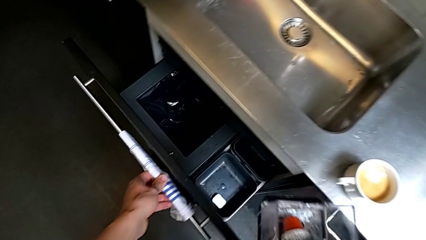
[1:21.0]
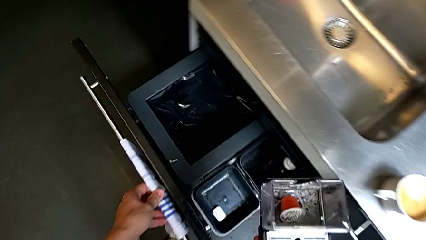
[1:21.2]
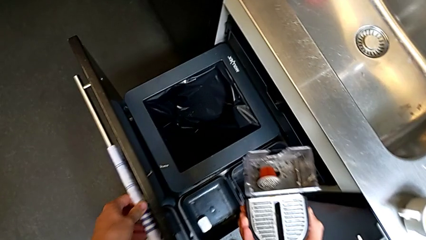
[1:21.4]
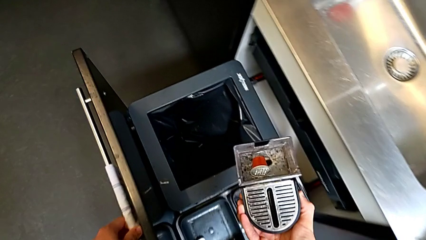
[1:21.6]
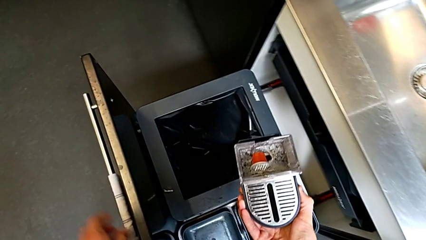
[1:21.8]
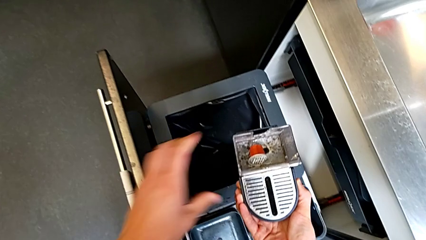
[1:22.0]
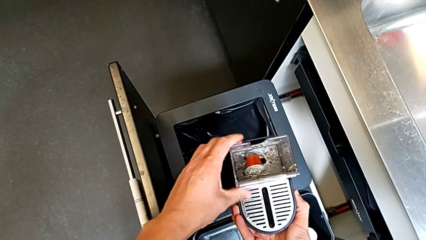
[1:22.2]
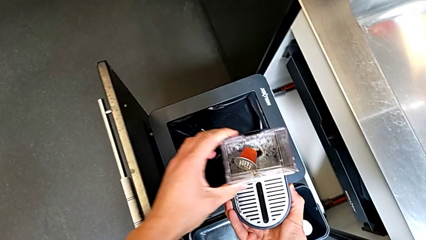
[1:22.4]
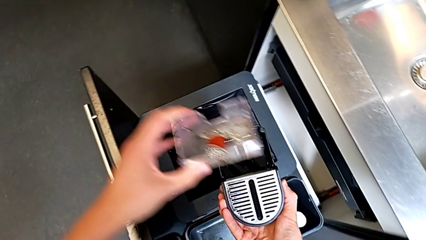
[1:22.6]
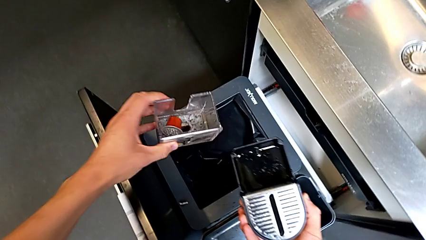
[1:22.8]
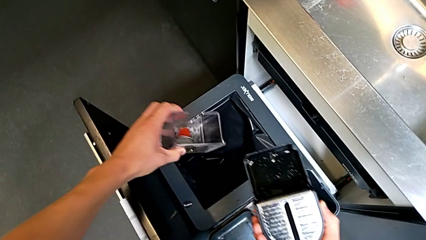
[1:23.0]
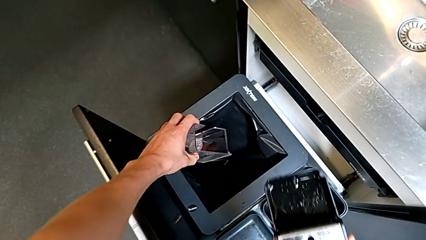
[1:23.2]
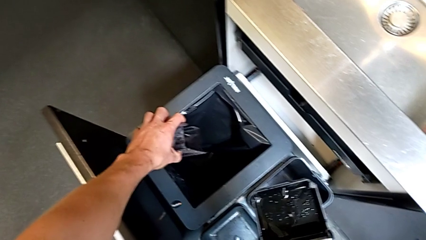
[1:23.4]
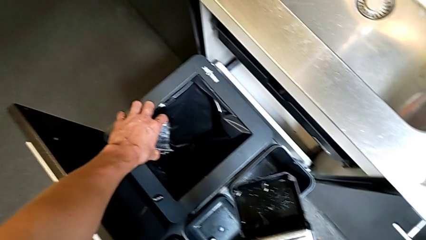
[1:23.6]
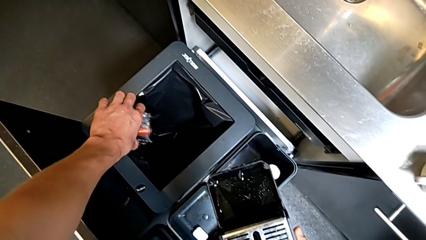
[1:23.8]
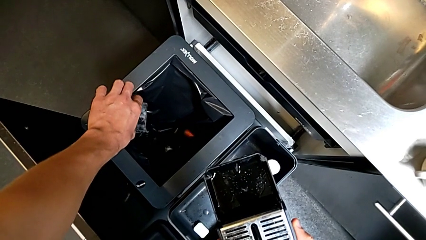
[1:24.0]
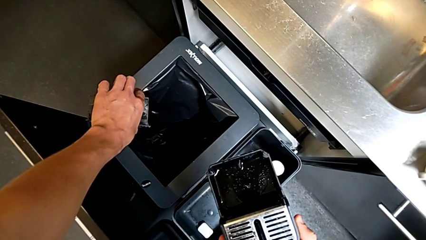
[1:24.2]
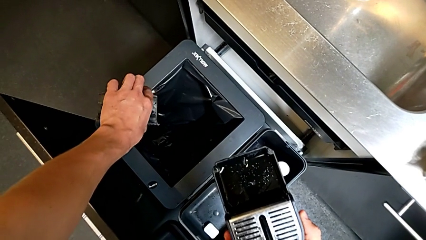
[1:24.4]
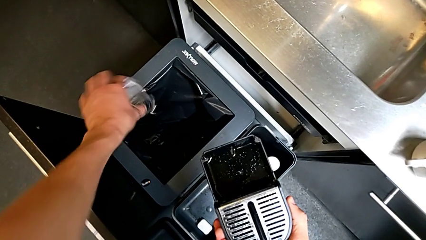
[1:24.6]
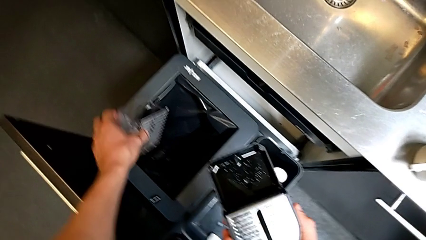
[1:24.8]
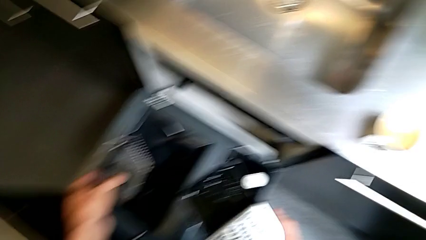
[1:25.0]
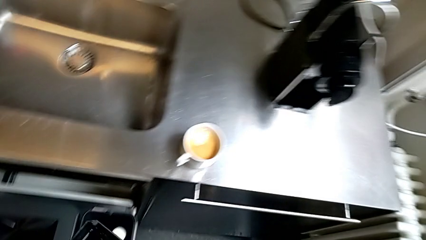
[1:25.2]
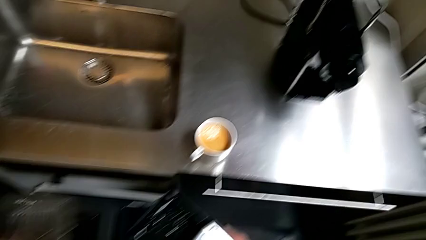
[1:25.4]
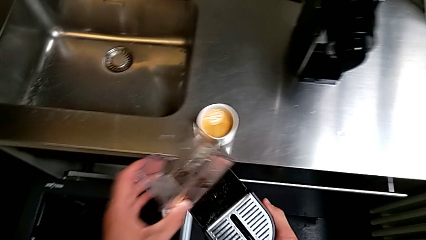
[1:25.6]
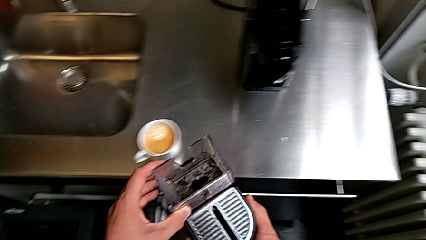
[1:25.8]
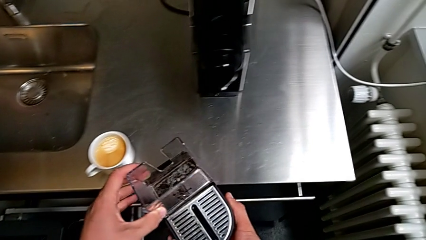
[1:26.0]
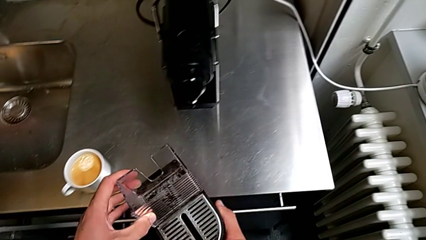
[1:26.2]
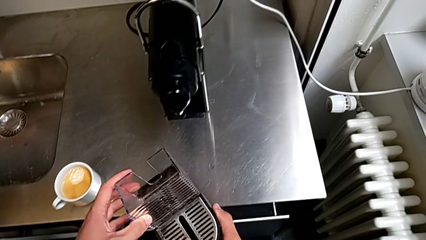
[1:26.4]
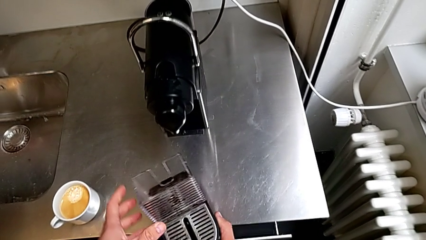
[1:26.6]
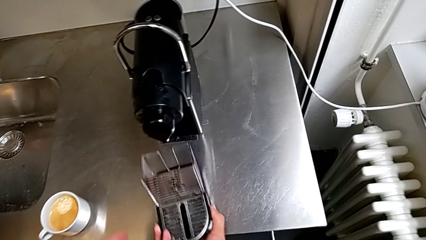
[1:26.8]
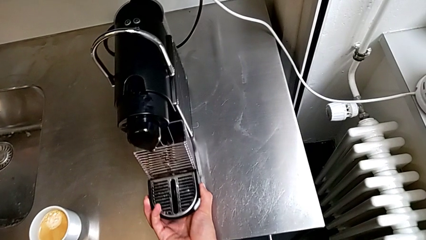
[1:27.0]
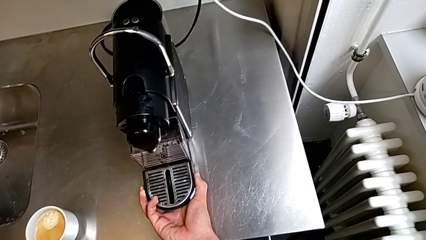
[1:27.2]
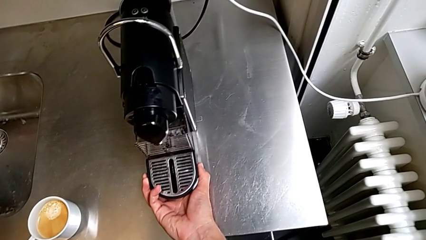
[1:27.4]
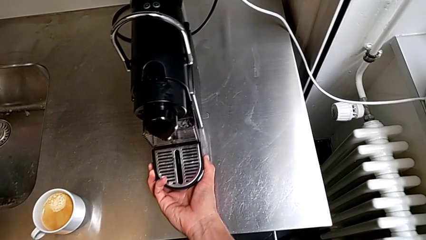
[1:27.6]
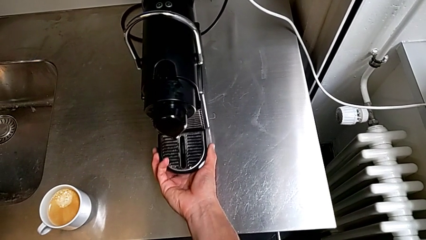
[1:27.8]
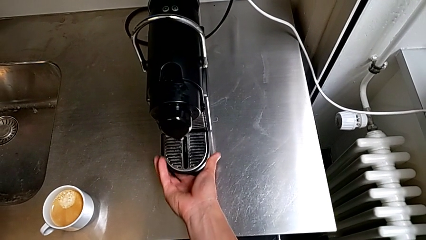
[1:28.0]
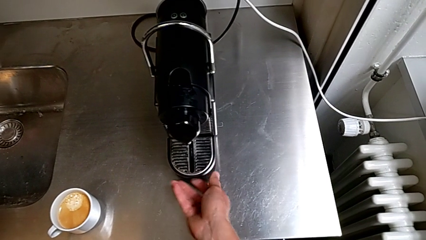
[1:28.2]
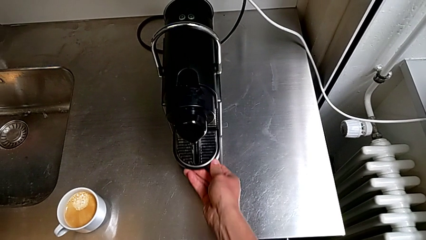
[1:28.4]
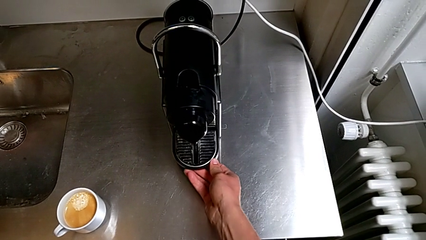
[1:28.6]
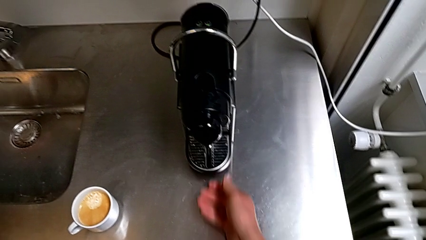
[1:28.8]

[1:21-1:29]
The camera wearer is emptying the capsule container. They empty the transparent capsule container with the left hand, assemble the black drip tray with the left hand and insert it with the right hand.

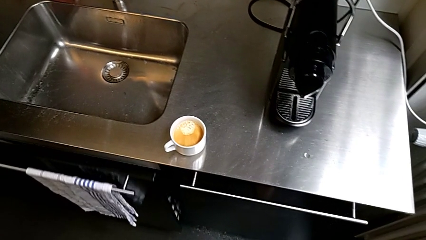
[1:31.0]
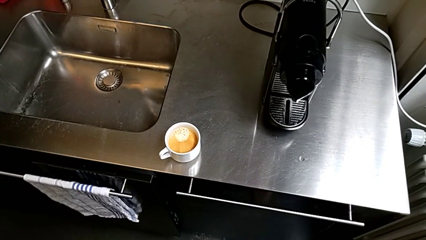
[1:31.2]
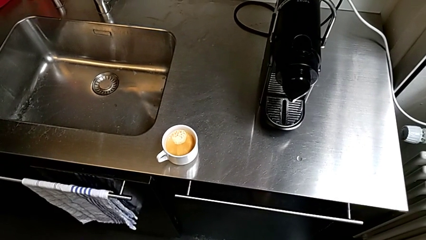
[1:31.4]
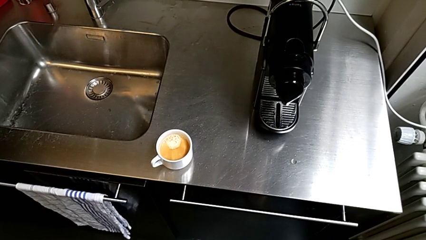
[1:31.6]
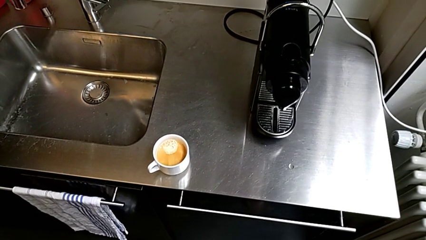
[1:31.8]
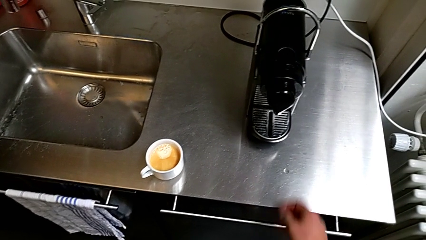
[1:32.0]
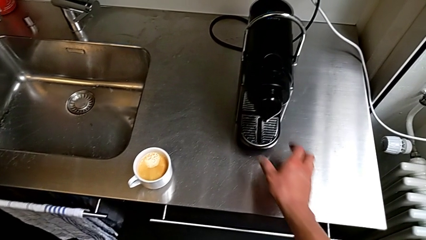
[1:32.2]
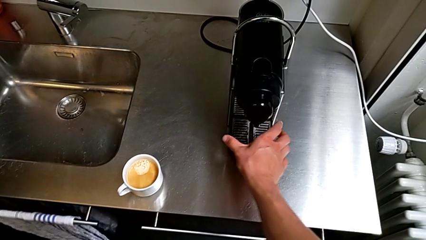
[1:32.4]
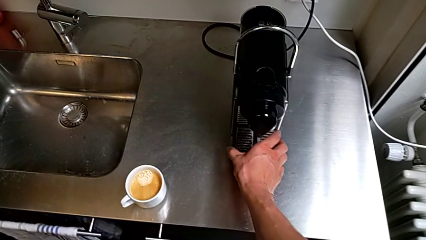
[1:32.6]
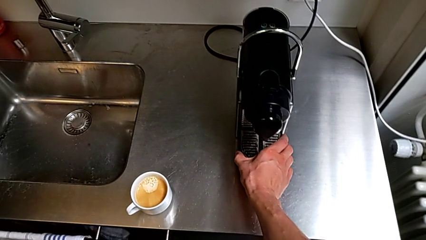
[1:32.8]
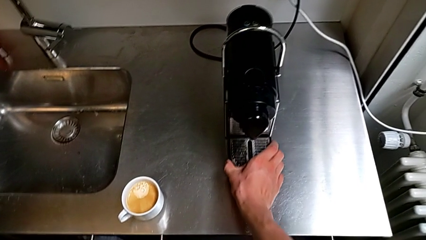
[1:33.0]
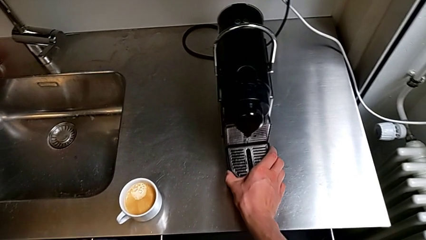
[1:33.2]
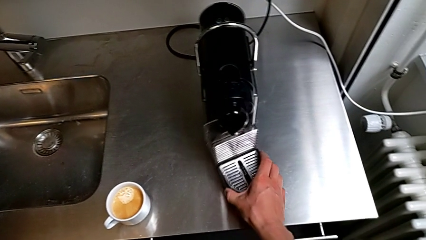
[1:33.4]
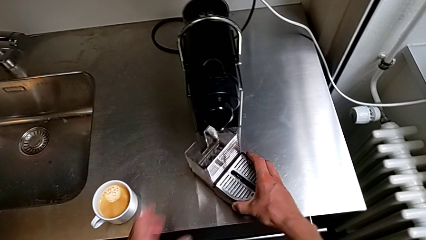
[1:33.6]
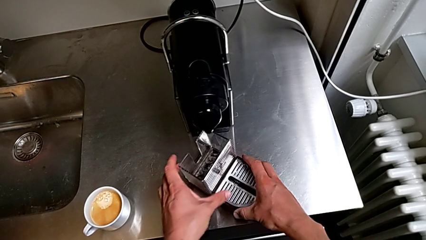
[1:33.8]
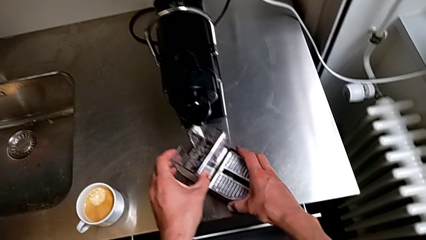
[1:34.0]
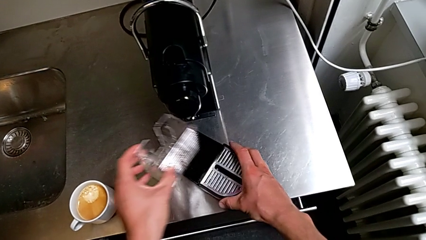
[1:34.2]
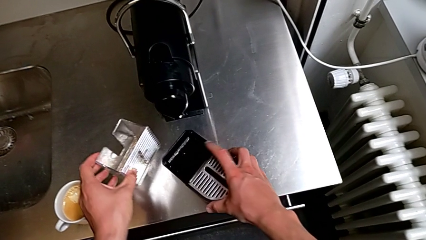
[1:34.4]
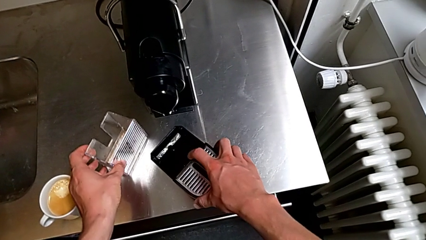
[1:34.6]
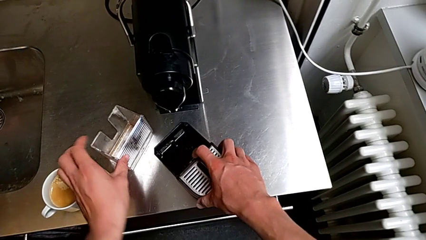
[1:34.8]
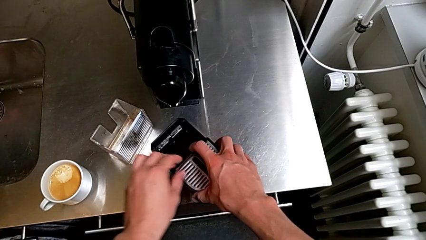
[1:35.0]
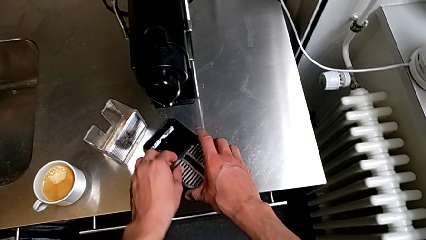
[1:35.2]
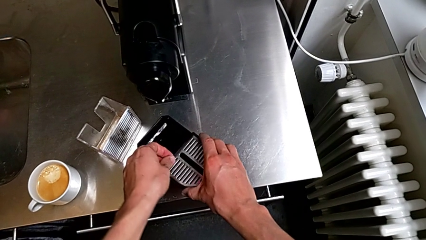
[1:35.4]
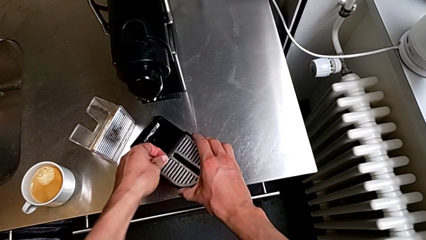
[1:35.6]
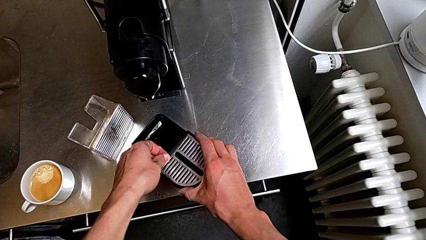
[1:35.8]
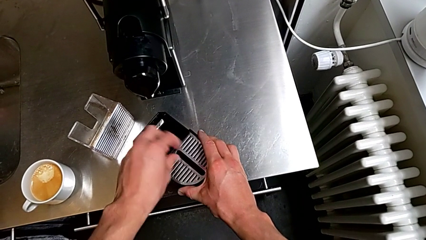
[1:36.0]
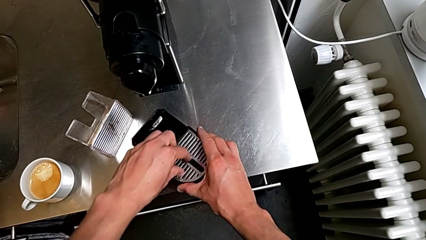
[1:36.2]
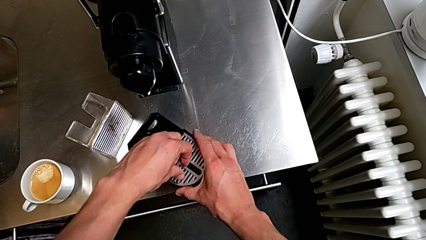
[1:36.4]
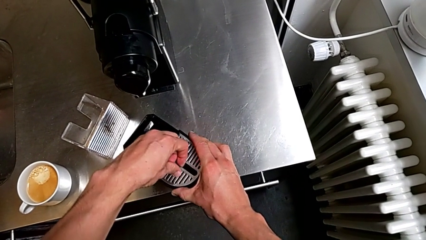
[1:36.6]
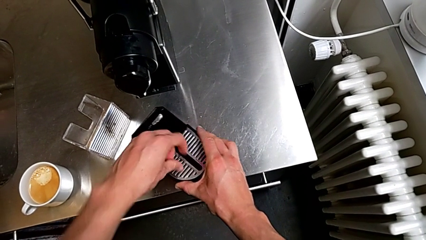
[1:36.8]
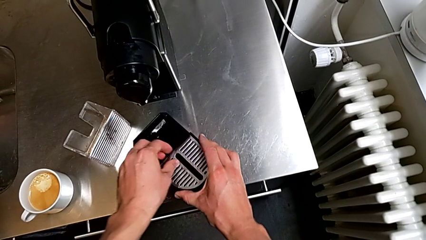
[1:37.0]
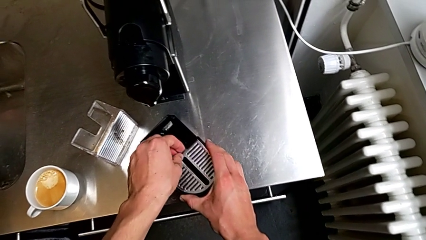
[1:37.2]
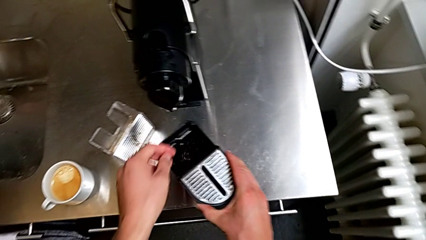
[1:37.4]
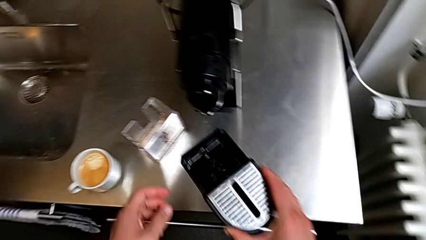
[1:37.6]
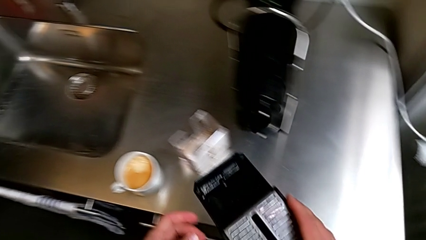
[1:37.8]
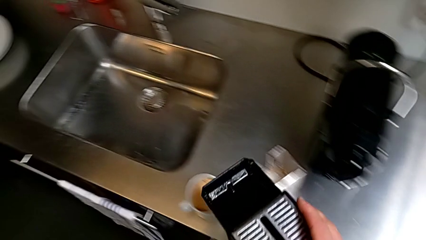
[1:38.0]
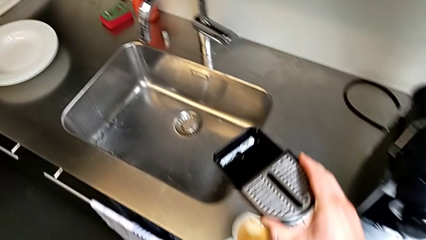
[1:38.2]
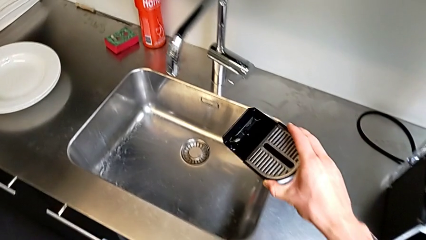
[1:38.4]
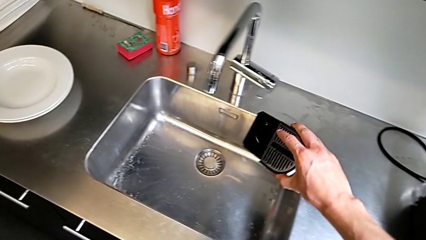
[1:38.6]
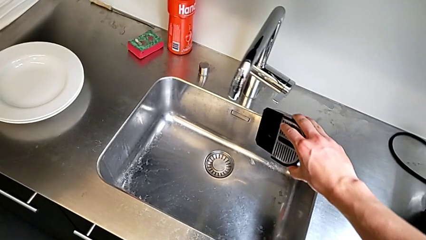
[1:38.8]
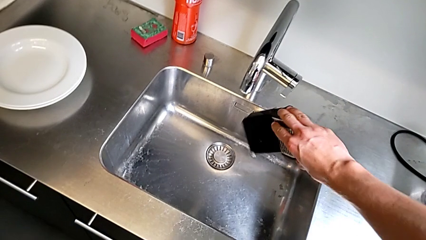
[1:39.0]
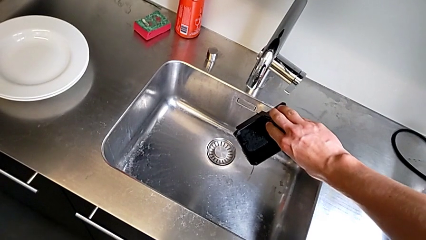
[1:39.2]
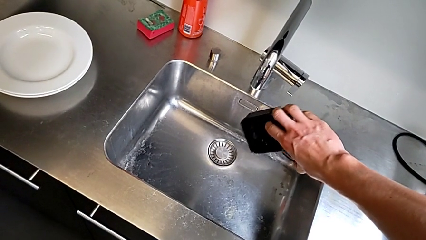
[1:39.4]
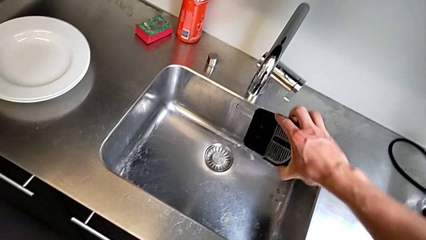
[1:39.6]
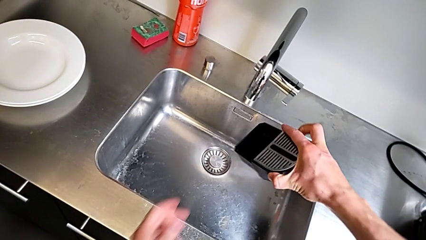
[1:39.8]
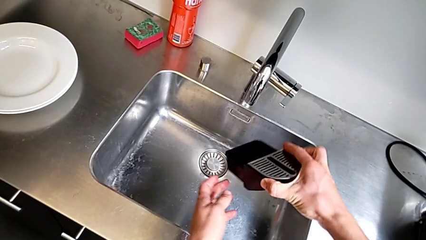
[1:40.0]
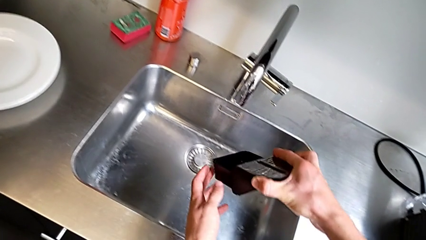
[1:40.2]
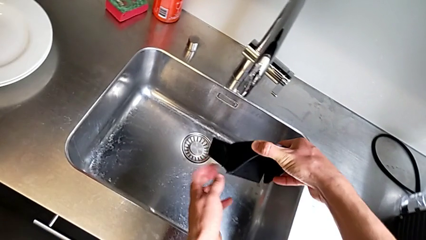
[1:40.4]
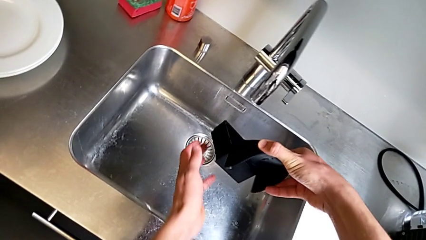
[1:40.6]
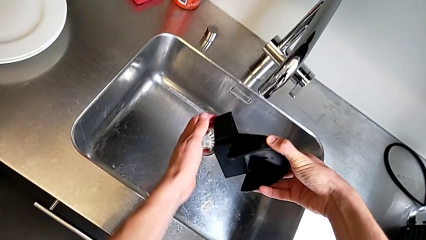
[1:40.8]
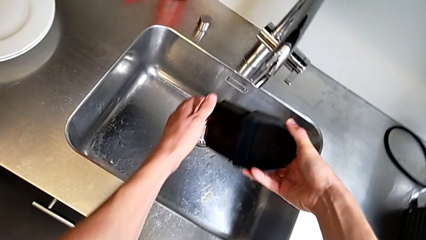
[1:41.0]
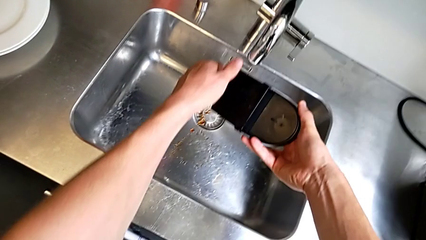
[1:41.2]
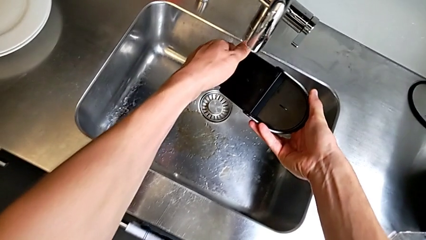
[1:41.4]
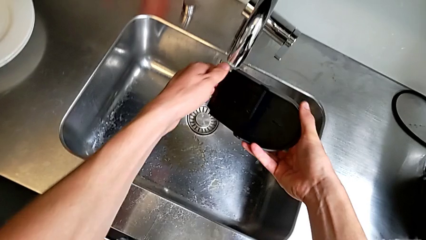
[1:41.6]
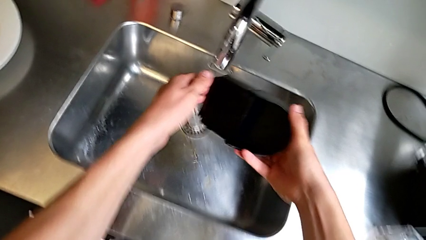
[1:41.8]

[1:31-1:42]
The camera wearer is emptying the drip tray. They approach the drip tray with the right hand, pull the black capsule container with the right hand, disassemble the transparent capsule container with the left hand and begin to empty the black drip tray with the right hand.
